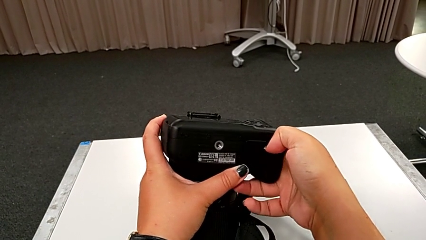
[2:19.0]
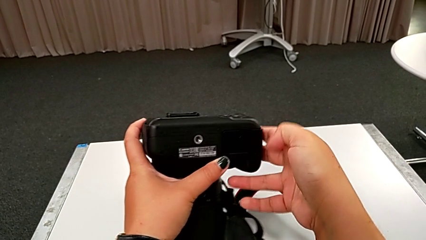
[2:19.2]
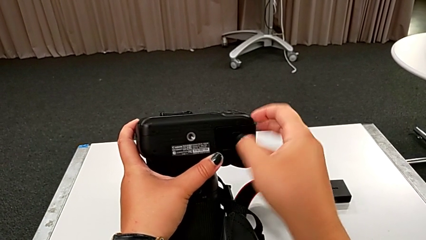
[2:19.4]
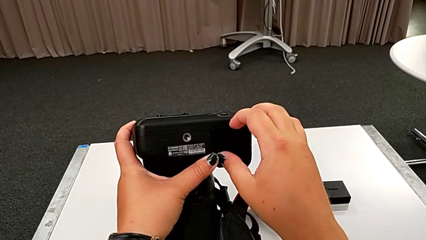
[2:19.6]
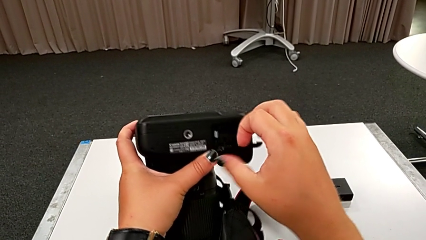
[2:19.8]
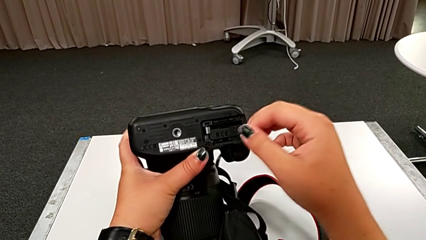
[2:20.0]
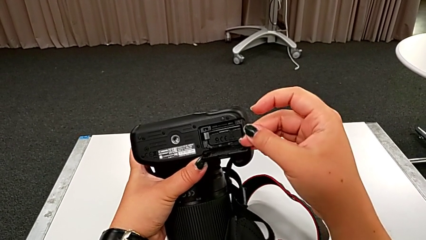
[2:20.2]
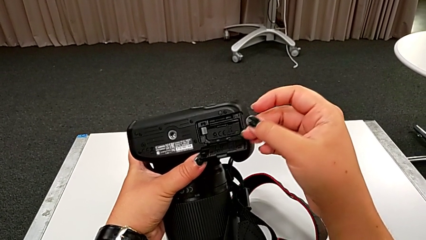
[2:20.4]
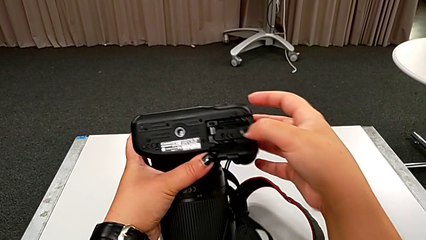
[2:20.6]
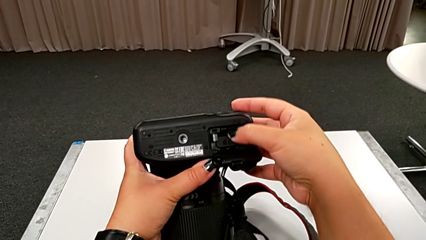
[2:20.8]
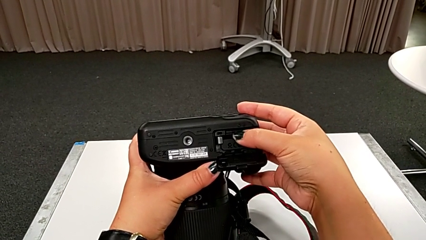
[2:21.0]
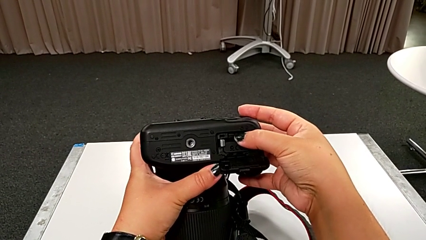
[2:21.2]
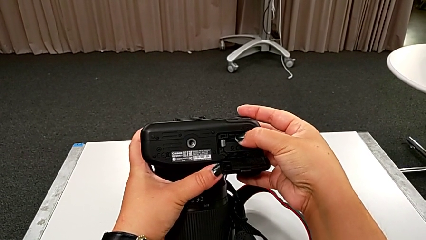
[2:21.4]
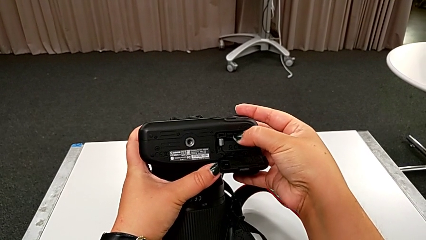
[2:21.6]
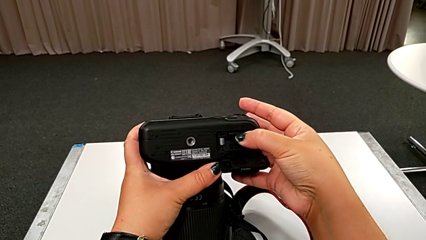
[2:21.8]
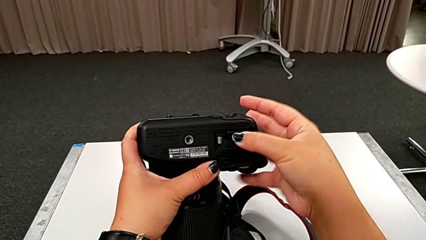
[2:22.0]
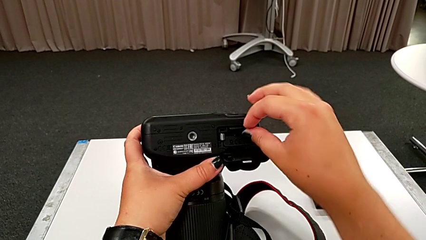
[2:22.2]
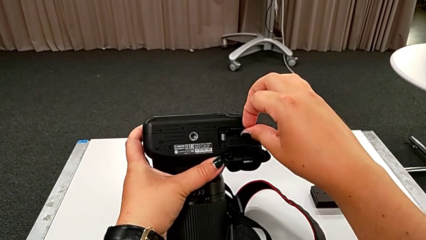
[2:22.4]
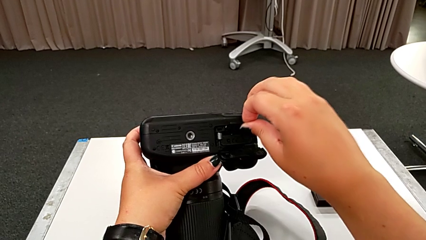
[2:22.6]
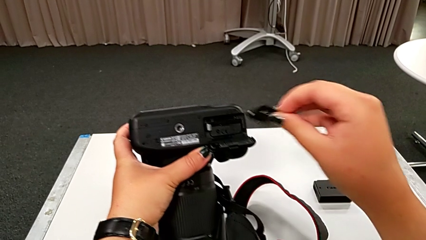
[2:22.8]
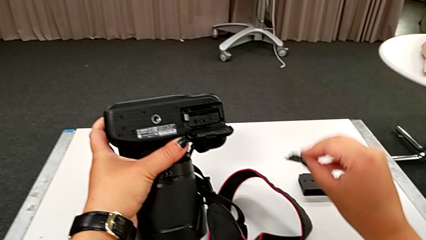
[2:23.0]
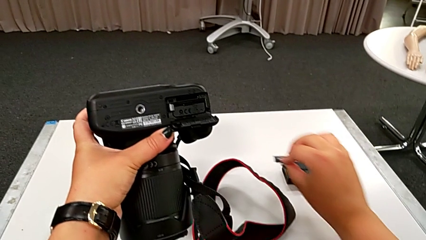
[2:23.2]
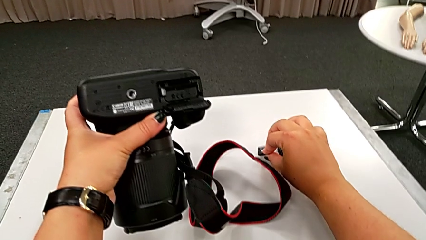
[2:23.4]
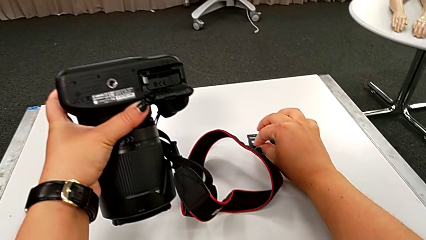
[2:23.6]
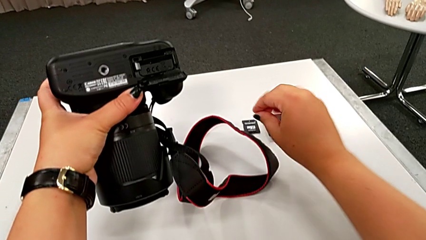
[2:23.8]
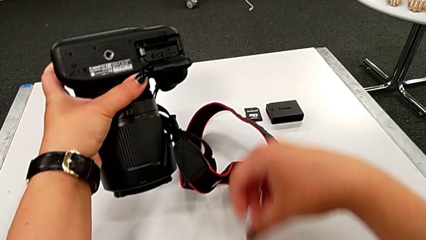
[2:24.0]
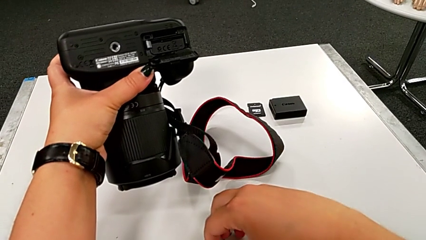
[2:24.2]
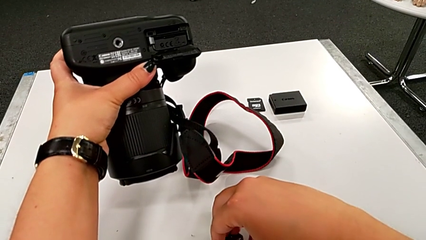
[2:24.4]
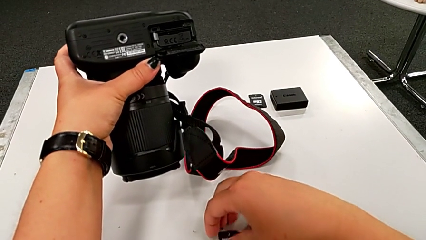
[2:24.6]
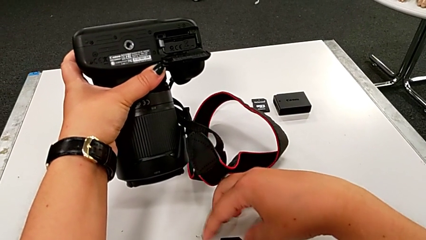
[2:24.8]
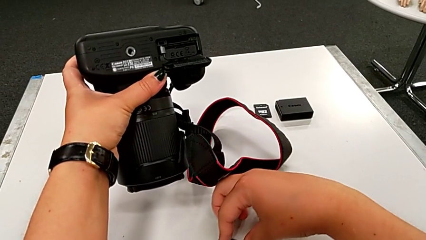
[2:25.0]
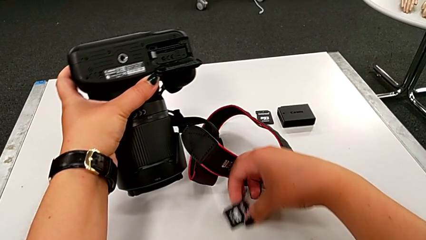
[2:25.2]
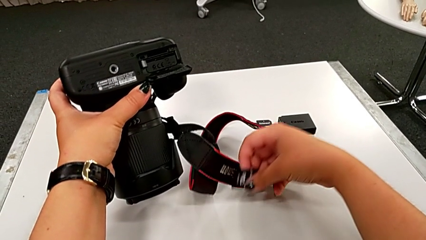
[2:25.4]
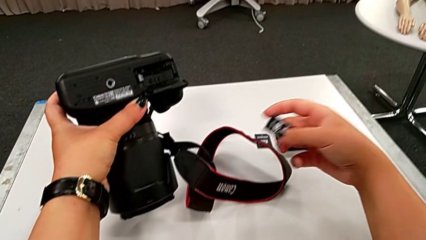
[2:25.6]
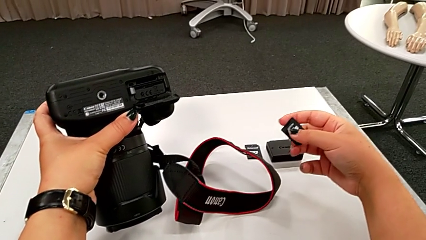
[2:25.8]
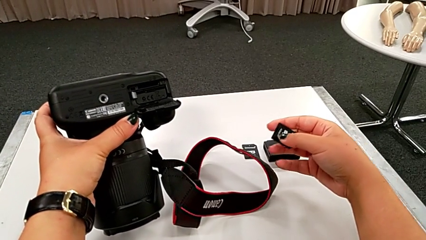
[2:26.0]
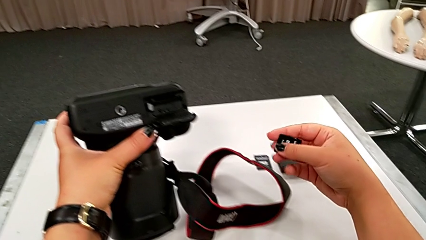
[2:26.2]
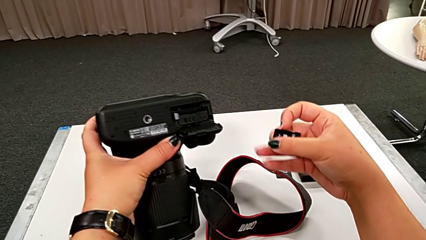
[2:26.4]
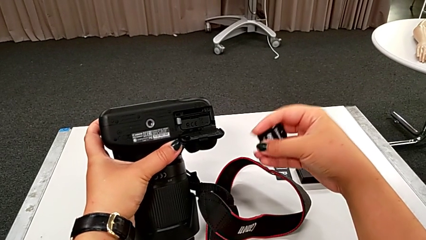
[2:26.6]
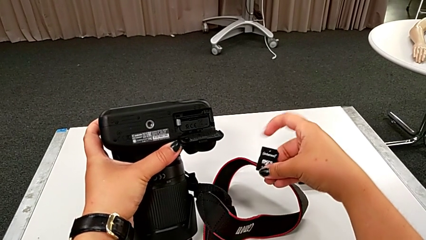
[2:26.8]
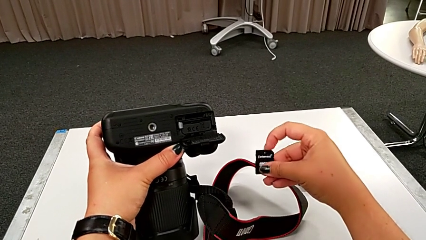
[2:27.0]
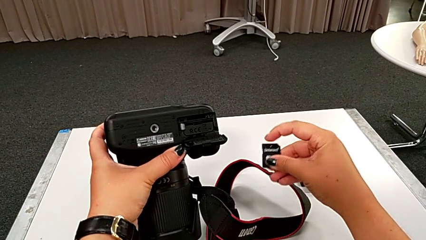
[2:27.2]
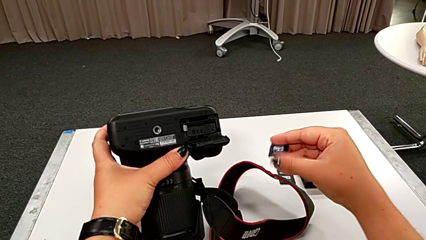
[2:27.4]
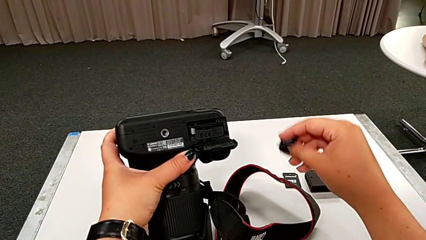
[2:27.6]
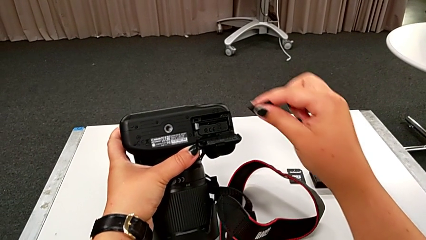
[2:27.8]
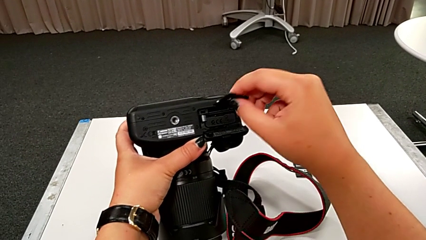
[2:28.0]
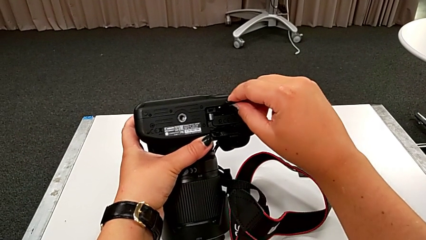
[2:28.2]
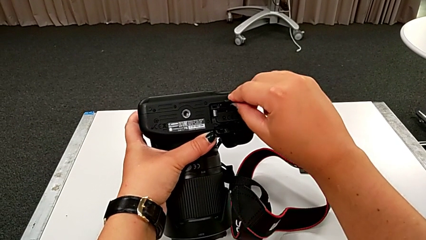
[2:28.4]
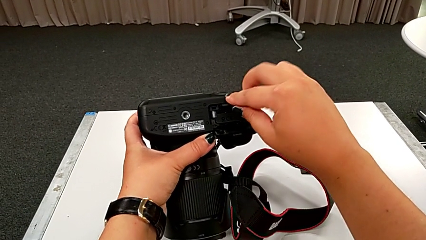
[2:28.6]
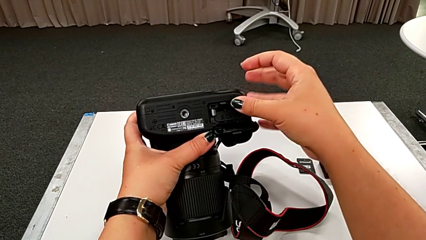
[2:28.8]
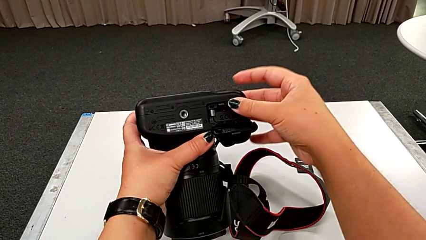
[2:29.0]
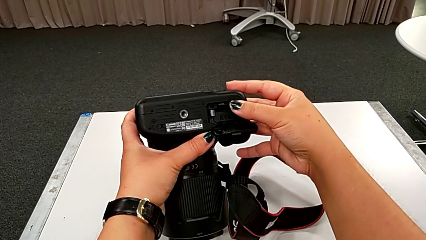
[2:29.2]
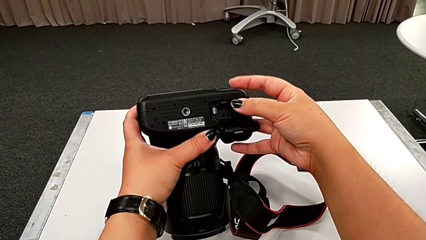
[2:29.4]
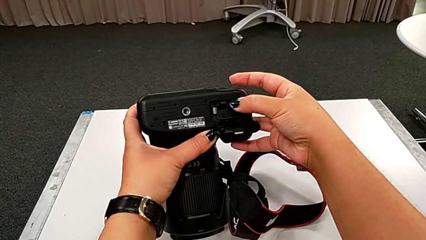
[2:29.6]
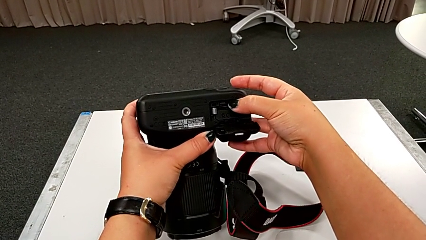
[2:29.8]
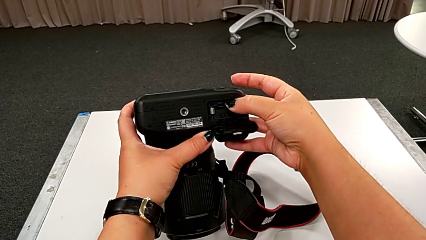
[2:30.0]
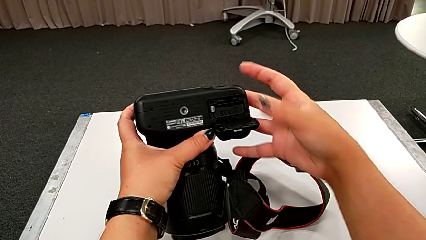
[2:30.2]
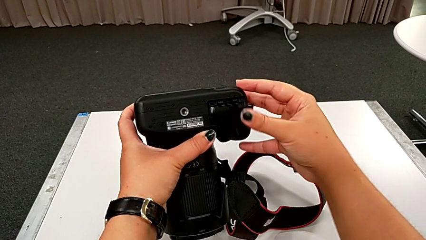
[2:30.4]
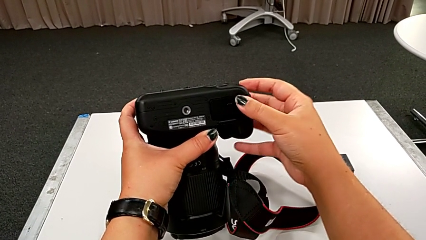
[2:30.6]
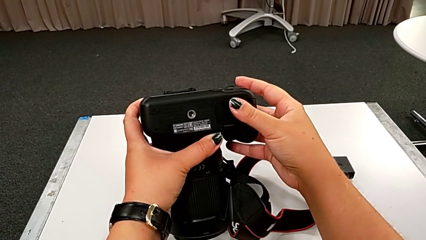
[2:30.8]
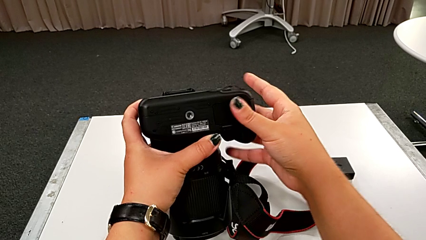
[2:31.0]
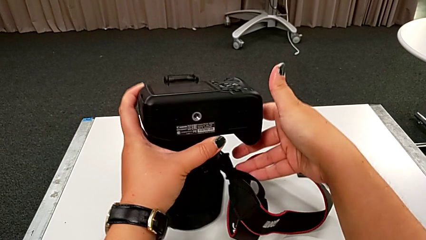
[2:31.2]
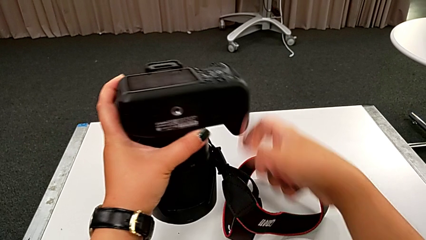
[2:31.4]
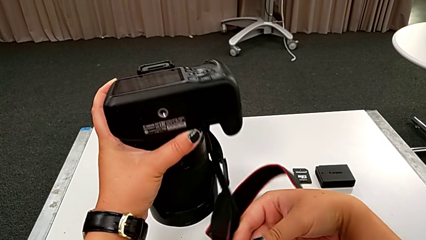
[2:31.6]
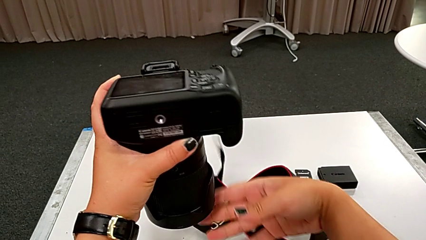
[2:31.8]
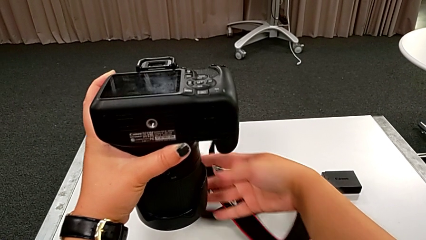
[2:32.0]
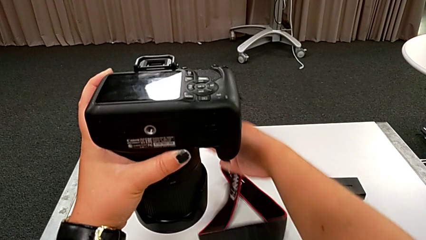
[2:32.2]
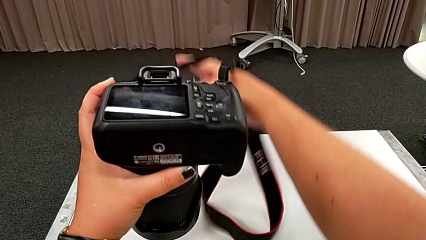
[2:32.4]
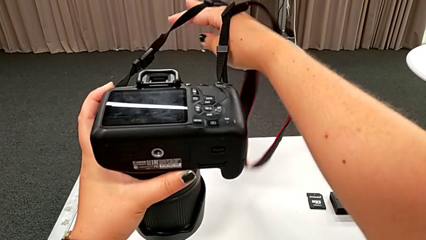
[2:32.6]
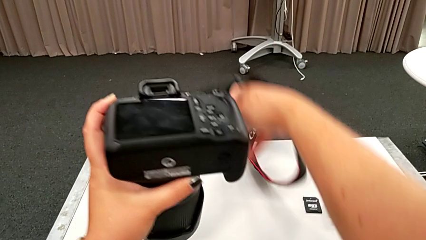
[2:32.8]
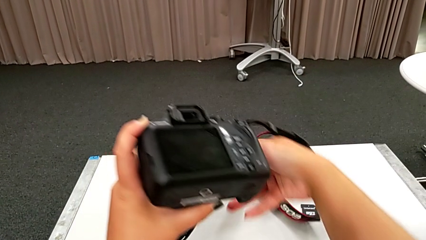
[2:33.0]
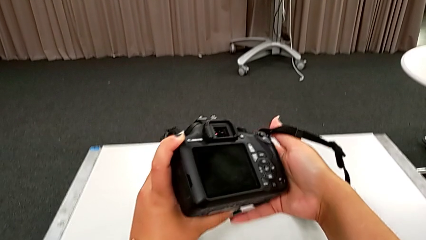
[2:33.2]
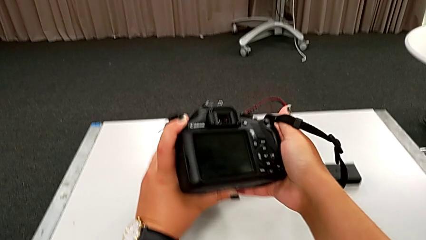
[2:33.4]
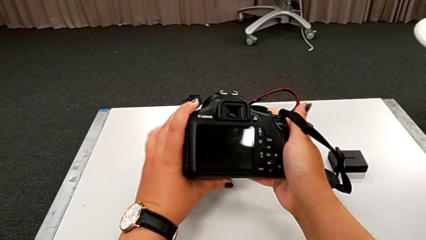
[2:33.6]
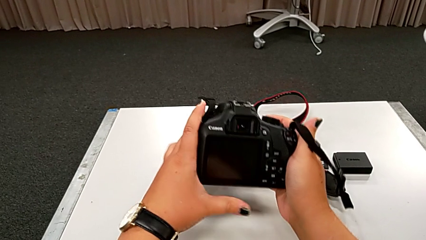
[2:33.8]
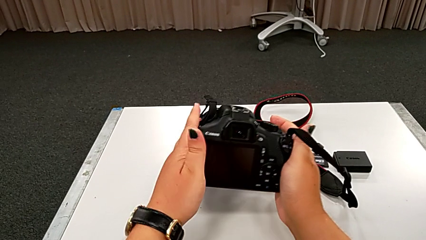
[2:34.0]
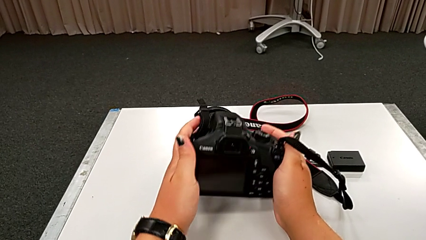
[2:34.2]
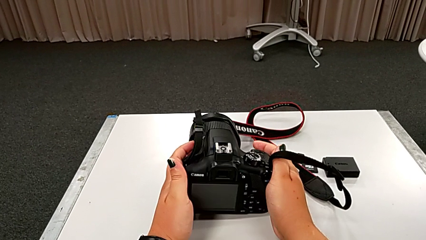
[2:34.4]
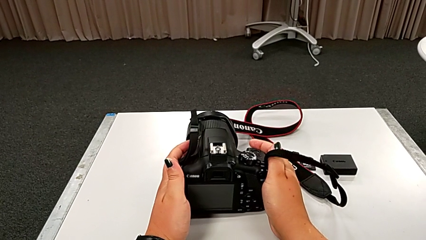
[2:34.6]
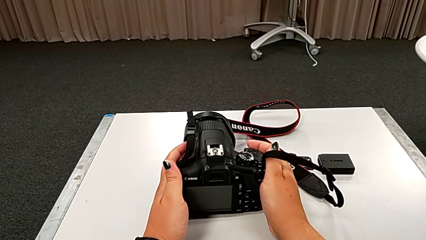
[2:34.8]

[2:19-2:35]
The camera wearer is changing the SD card in the DSLR. They open the battery door, push the old SD card, withdraw it, place it, grab the new SD card, lift it, rotate the SD card, insert it, push it, close the battery door and place the DSLR.
